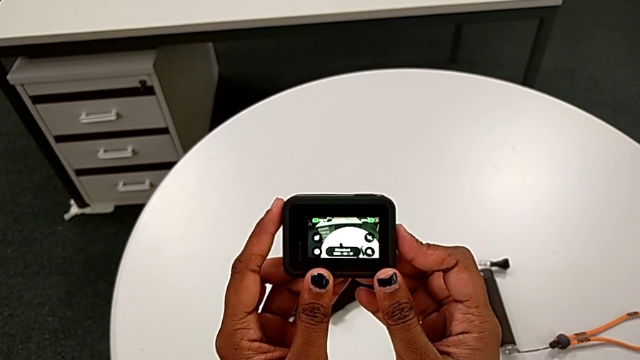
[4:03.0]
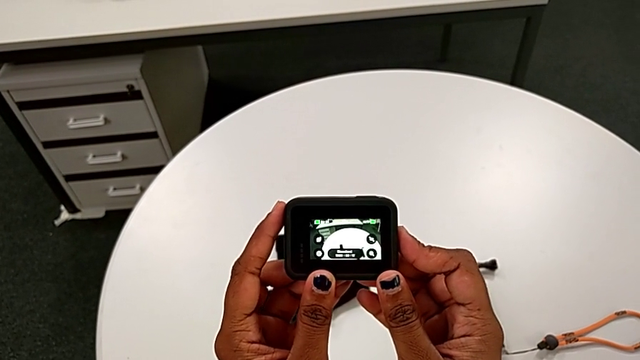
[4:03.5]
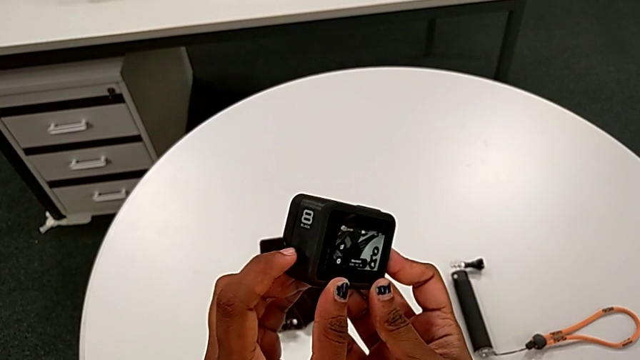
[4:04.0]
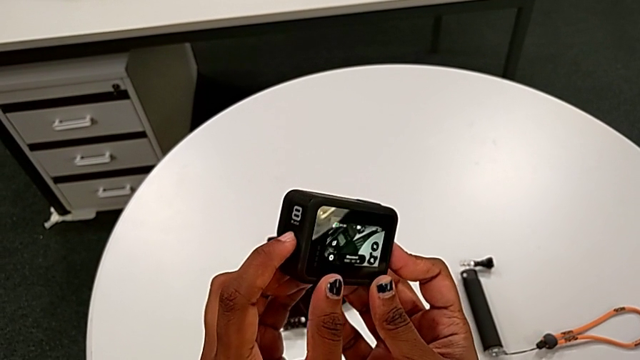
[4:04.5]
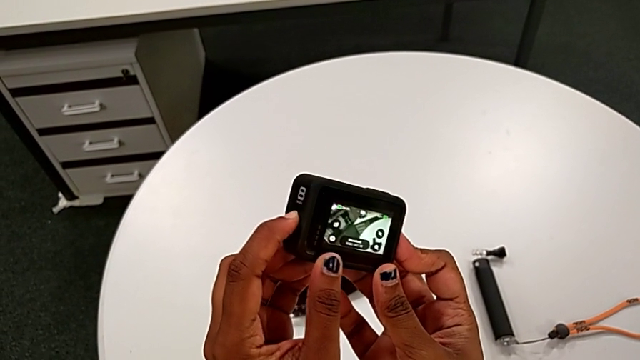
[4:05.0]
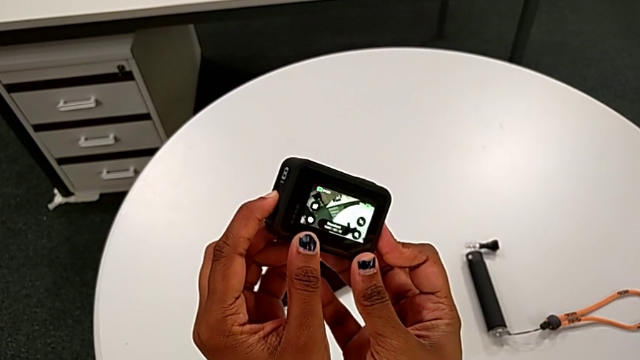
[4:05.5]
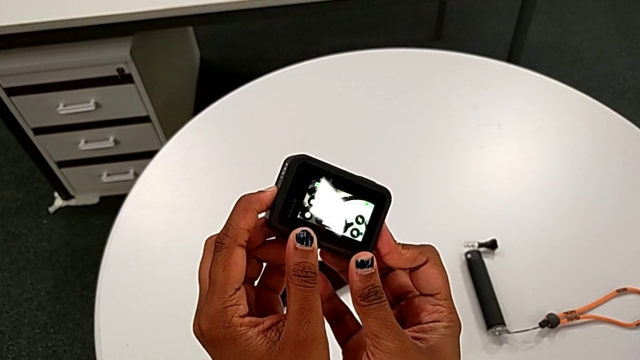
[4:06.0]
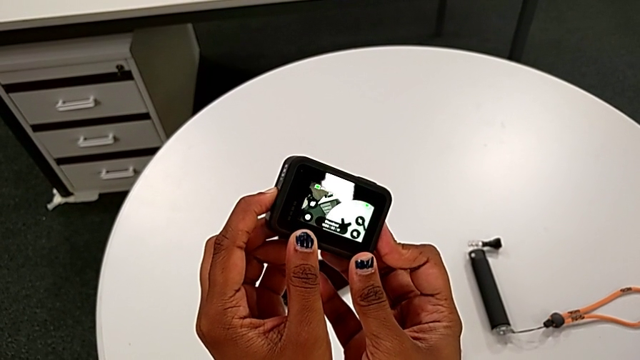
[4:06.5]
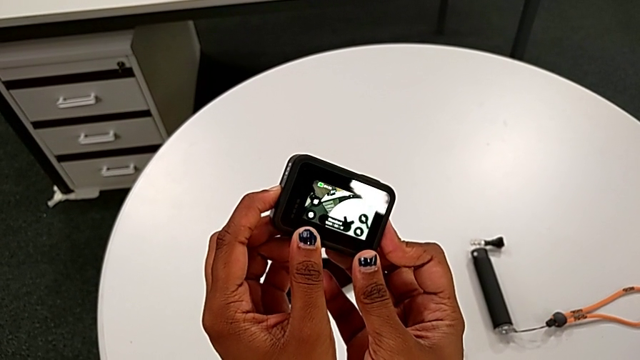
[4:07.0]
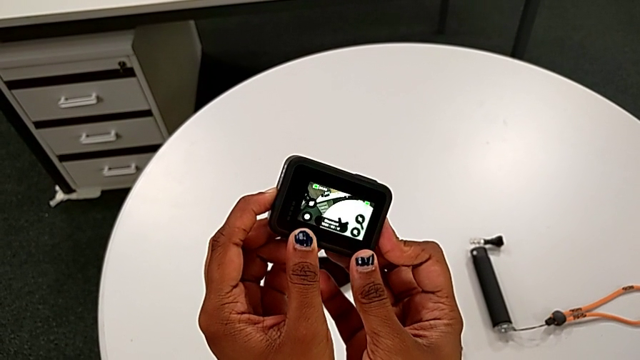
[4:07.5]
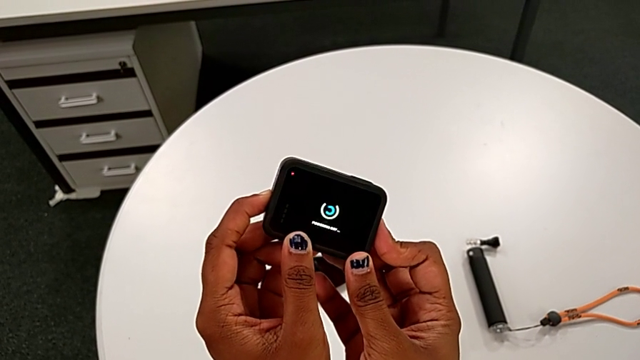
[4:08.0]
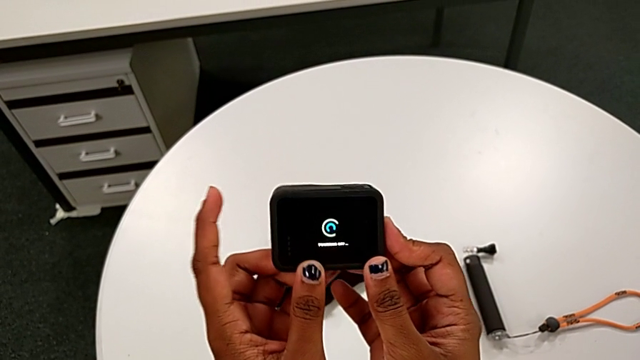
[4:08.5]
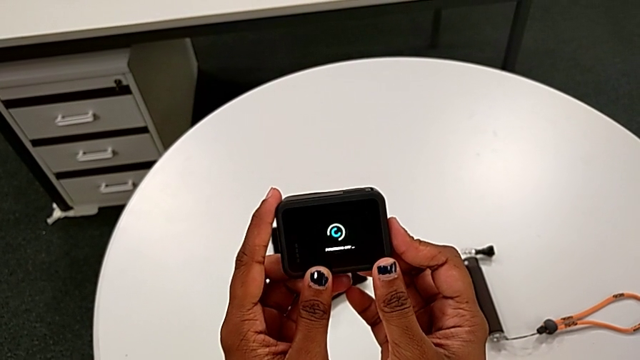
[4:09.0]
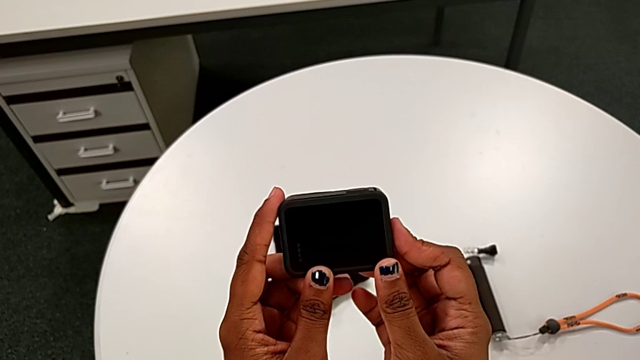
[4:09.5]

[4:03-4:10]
The camera wearer turns off the GoPro by pushing the side button. They press the side button and turn off the GoPro.

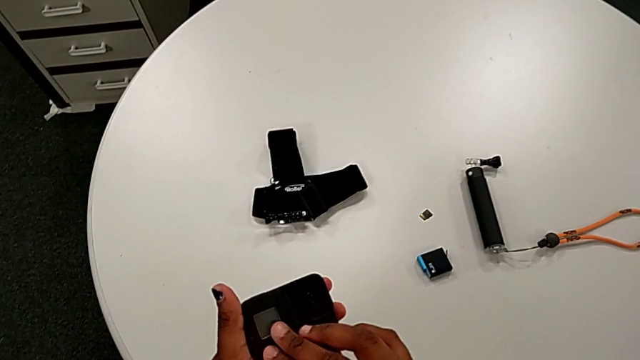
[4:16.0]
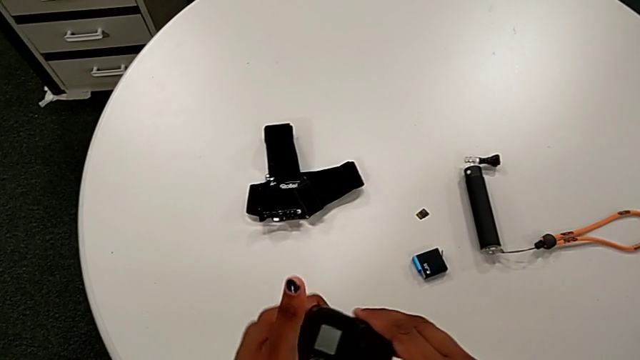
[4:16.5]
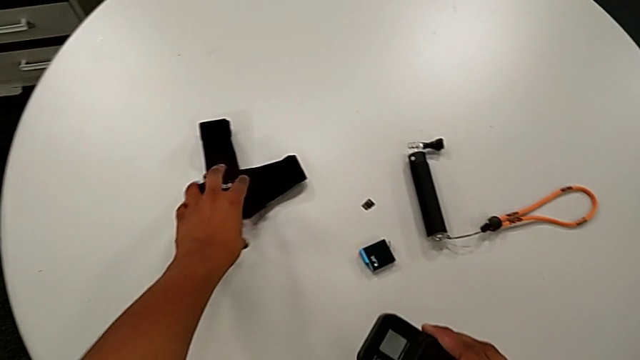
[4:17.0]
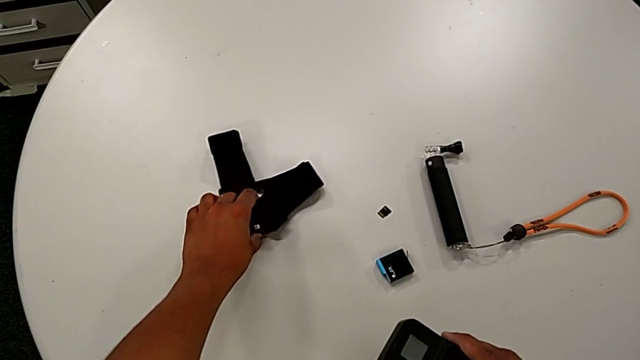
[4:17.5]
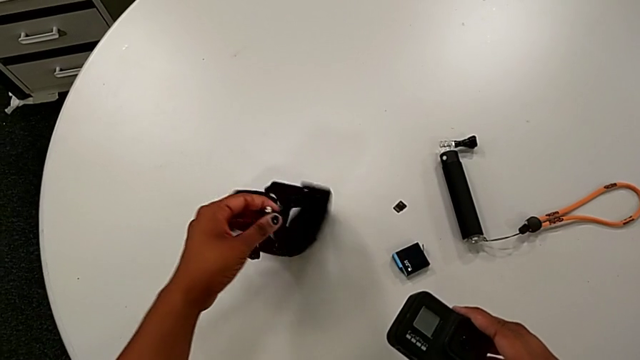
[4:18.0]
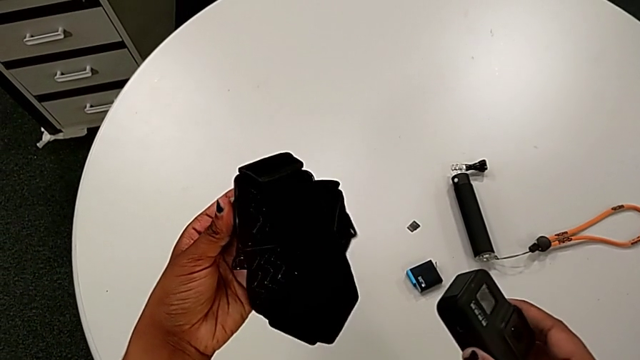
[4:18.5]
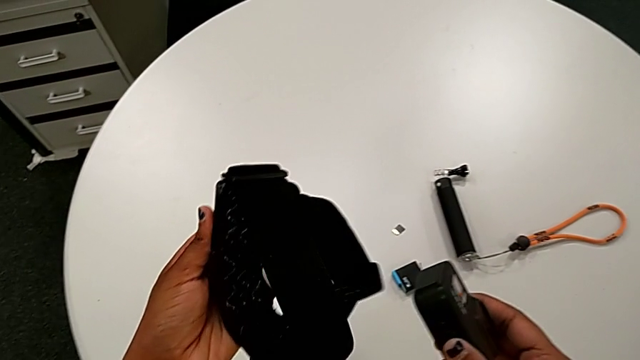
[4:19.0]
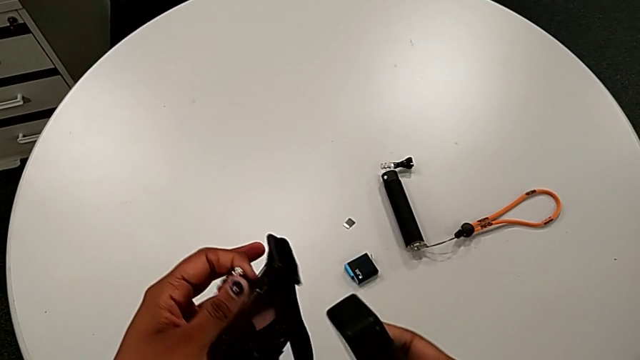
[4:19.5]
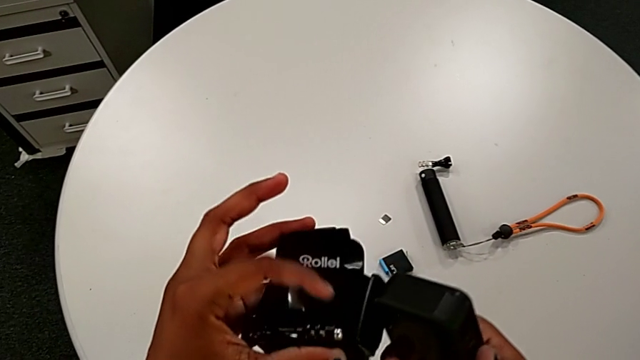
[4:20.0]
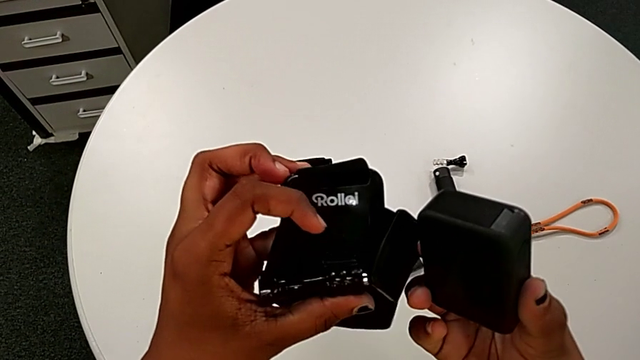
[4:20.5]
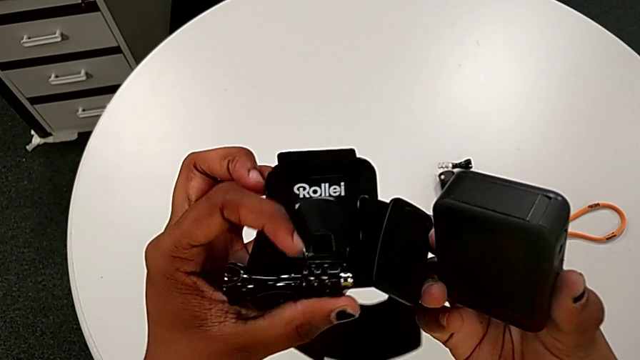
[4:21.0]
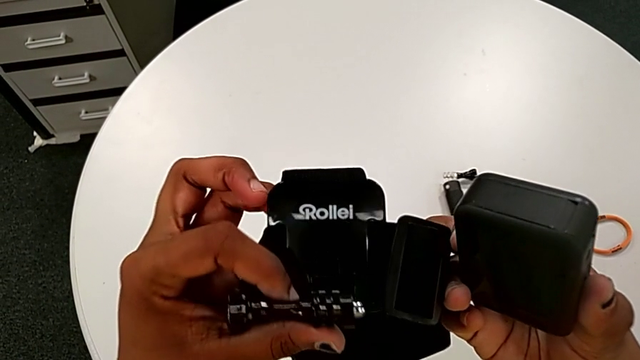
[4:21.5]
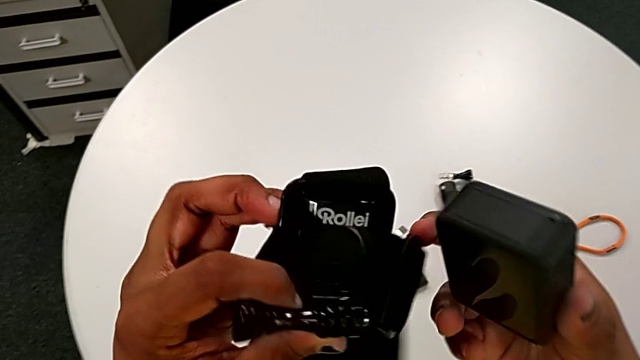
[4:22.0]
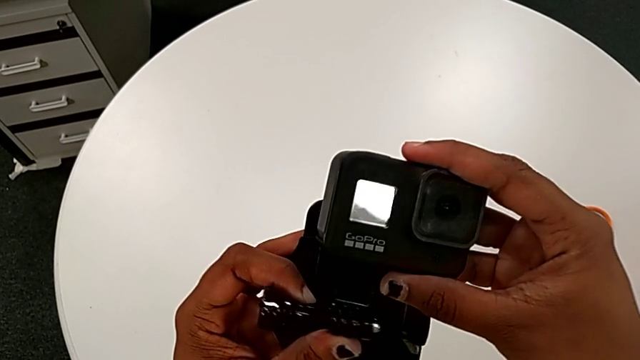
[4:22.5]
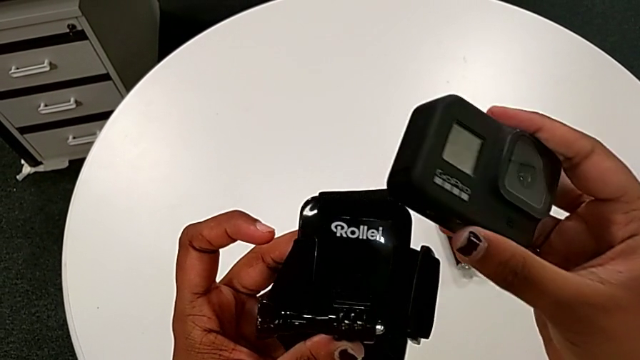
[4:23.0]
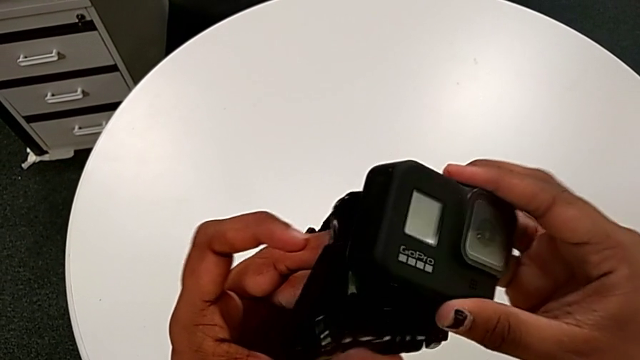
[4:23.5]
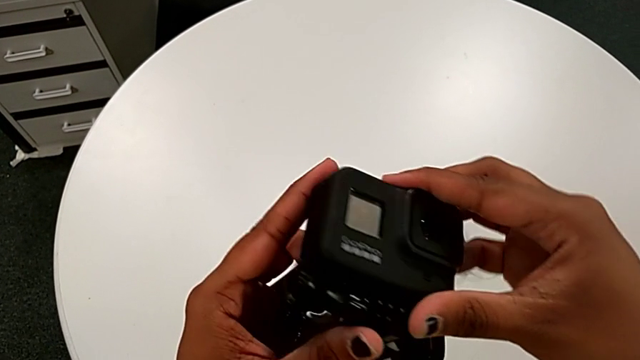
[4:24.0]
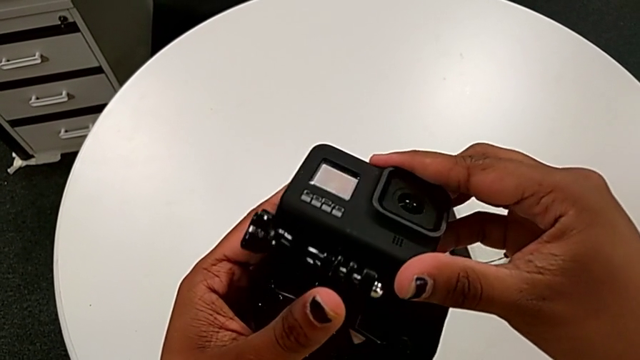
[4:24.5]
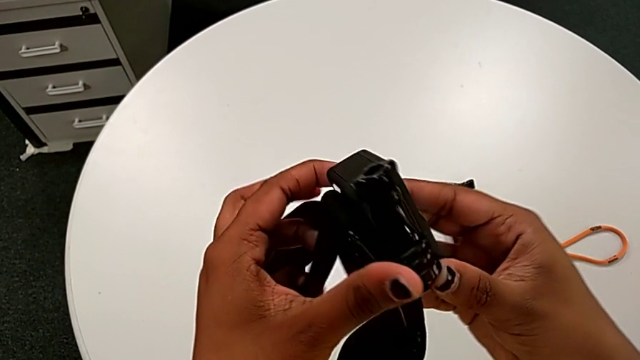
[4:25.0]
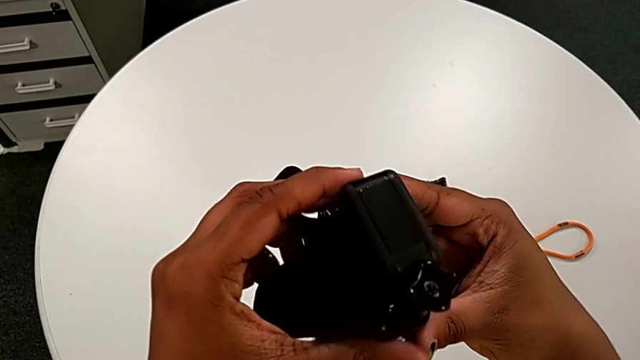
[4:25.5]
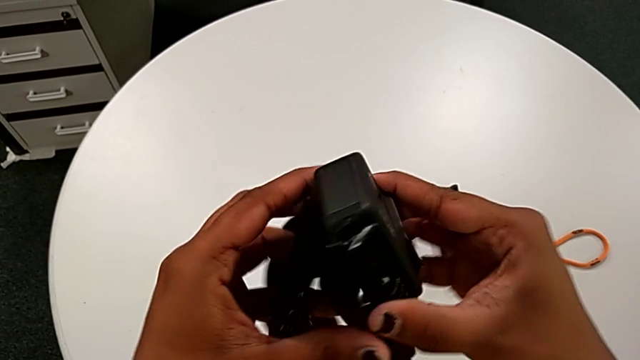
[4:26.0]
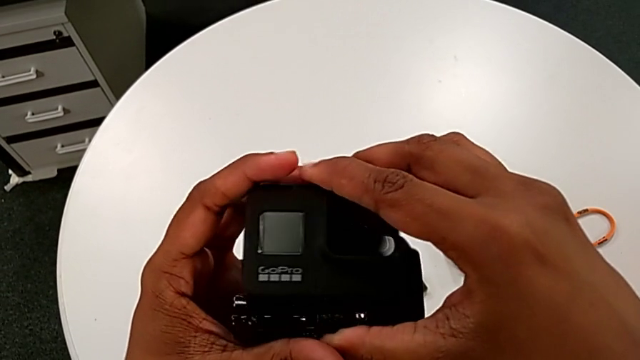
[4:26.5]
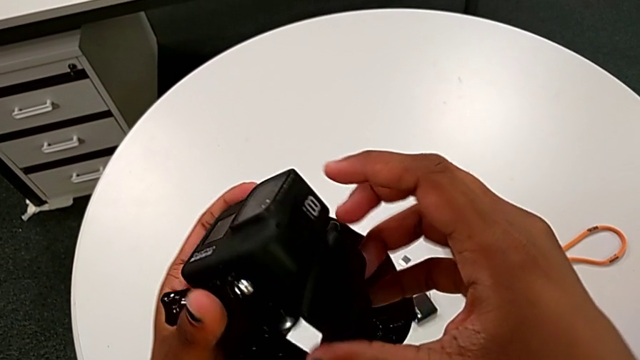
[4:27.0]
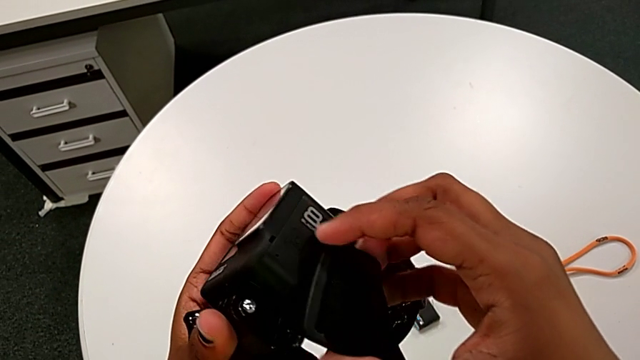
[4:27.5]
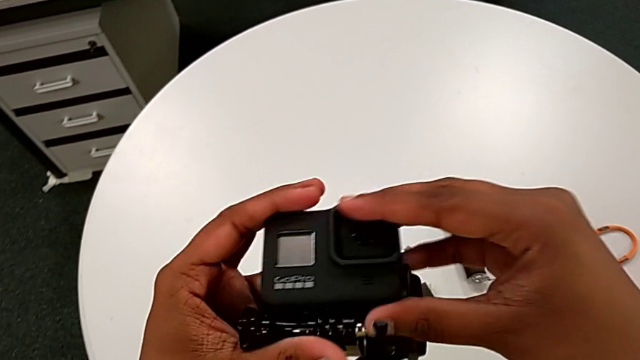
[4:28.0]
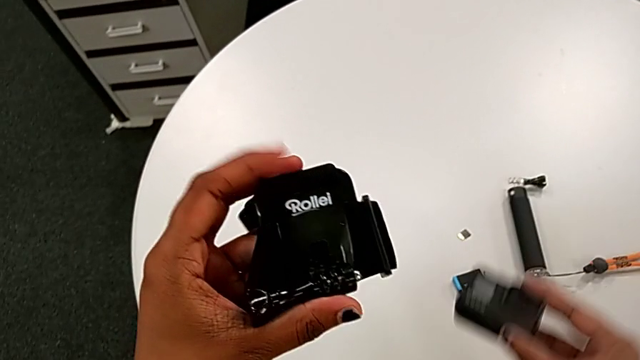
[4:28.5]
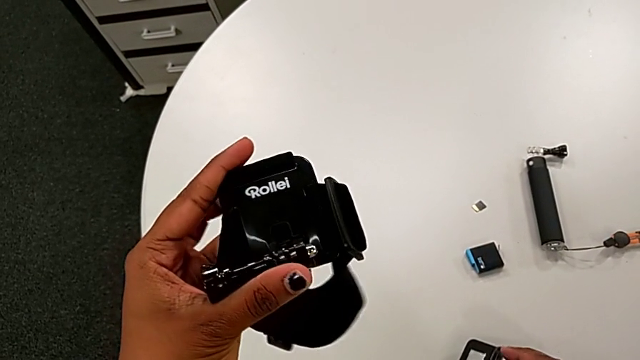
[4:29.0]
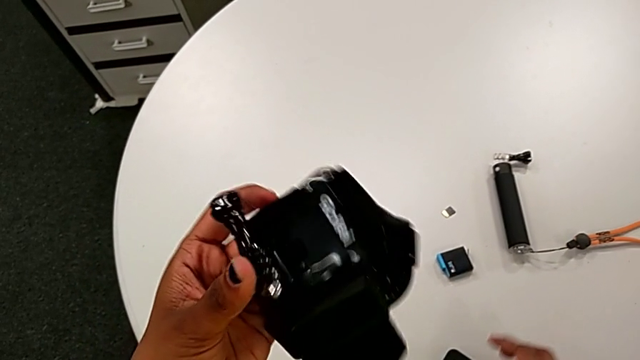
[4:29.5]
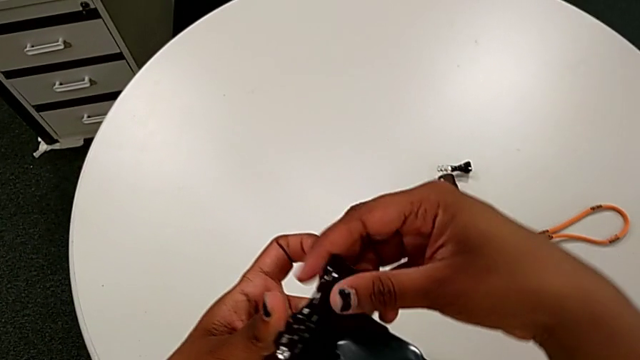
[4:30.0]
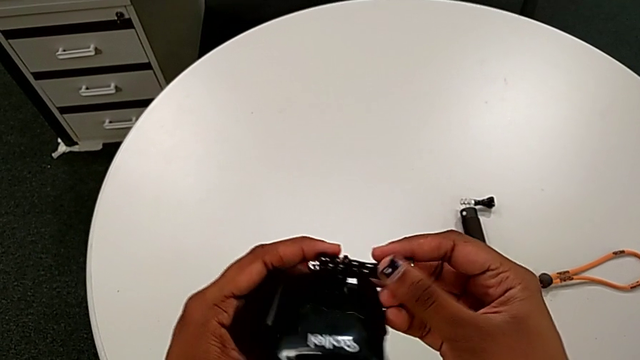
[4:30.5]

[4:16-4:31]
The camera wearer is mounting the black strap onto the GoPro. They lift the strap, insert it and drop the GoPro.
